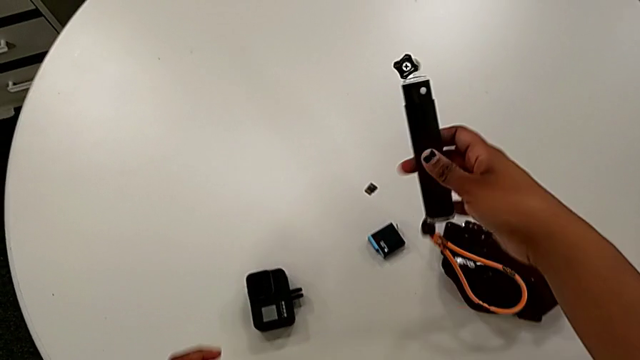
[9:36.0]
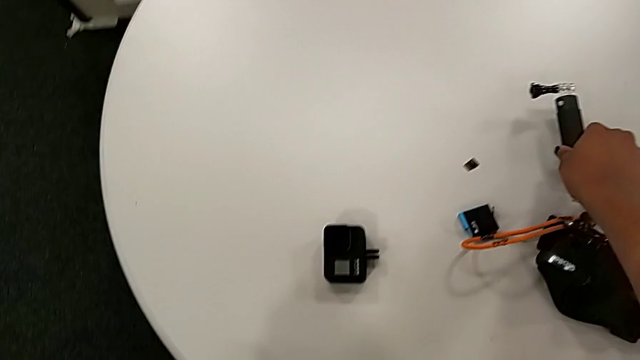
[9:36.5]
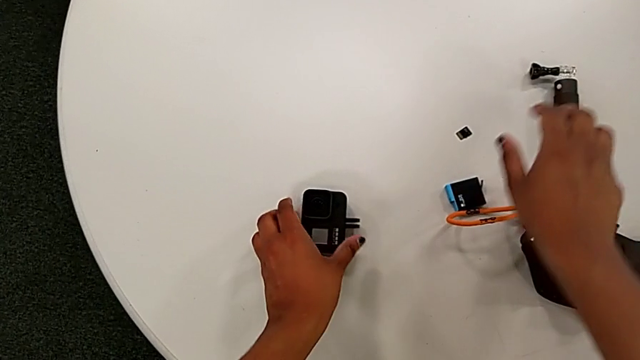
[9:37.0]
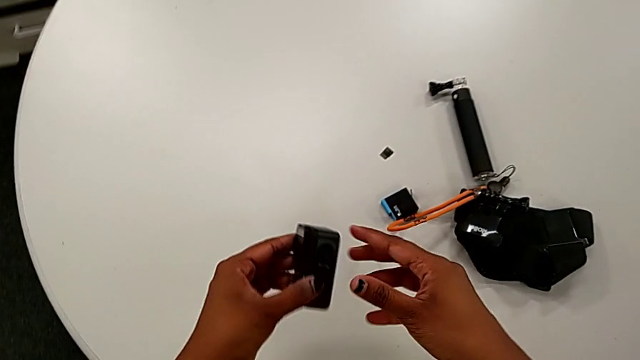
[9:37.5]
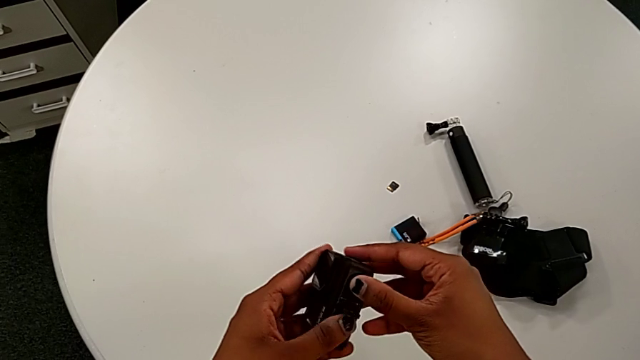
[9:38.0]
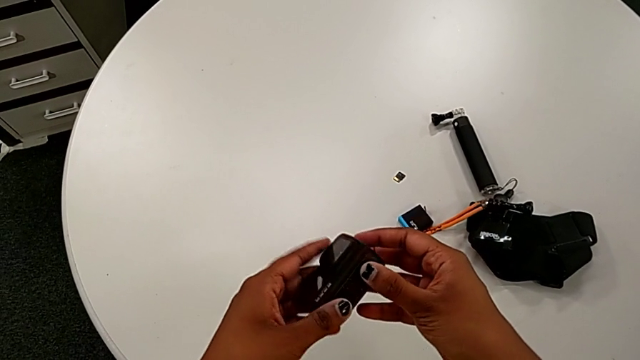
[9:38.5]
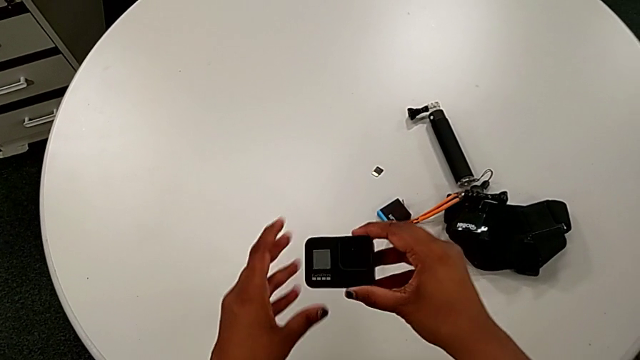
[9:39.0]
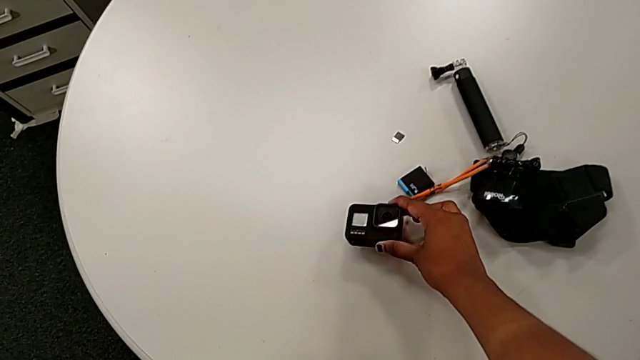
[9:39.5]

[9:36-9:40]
The camera wearer is removing the handheld grip from the GoPro. They drop the handheld grip, lift the GoPro, pull the mount tabs and drop the GoPro.
